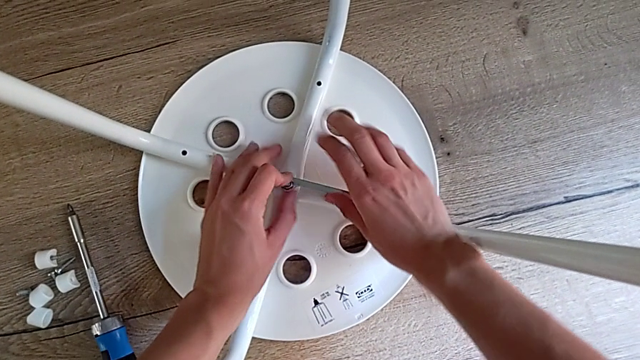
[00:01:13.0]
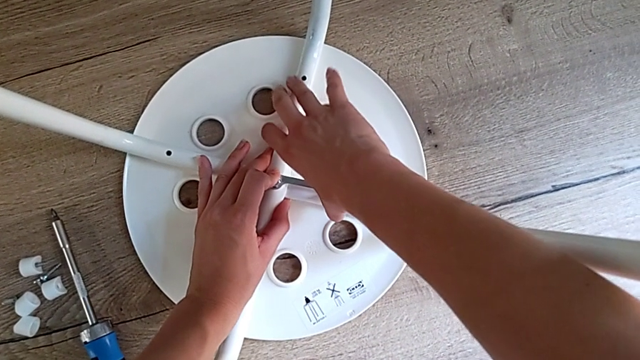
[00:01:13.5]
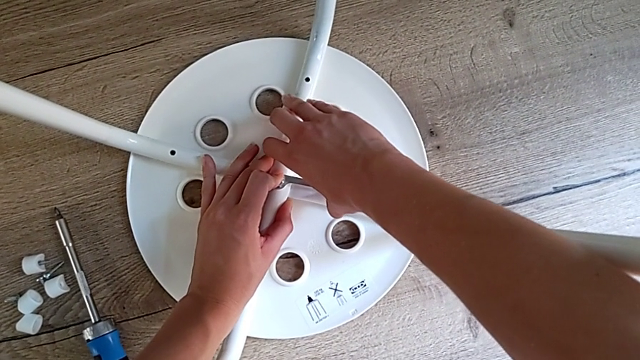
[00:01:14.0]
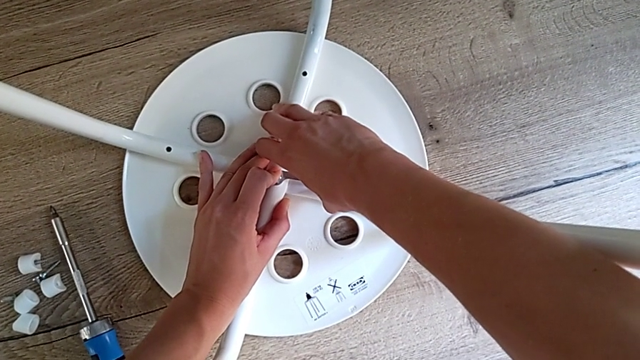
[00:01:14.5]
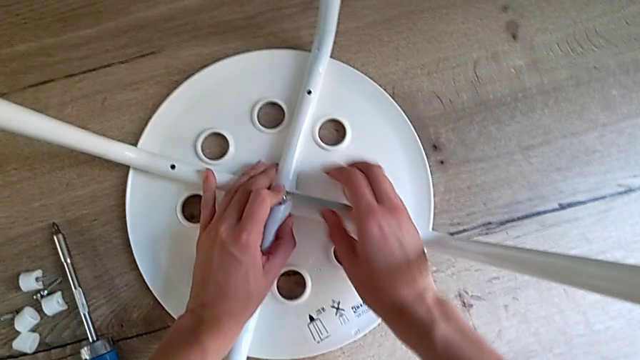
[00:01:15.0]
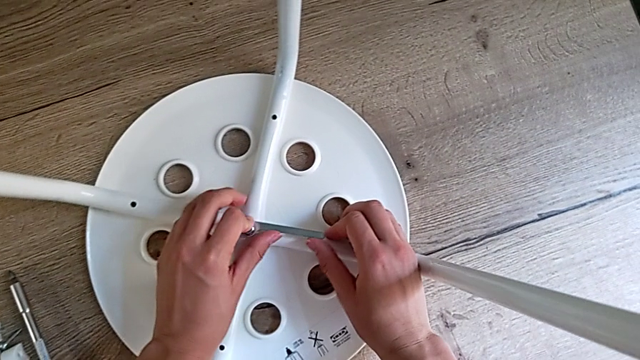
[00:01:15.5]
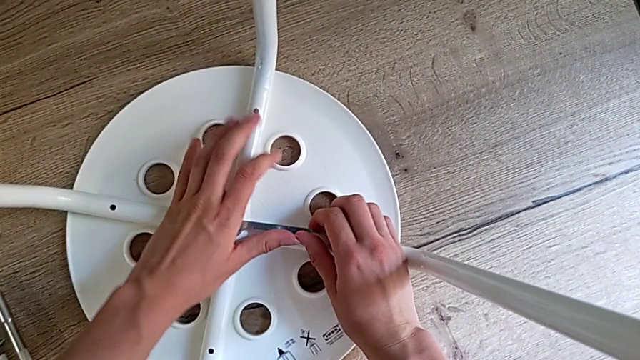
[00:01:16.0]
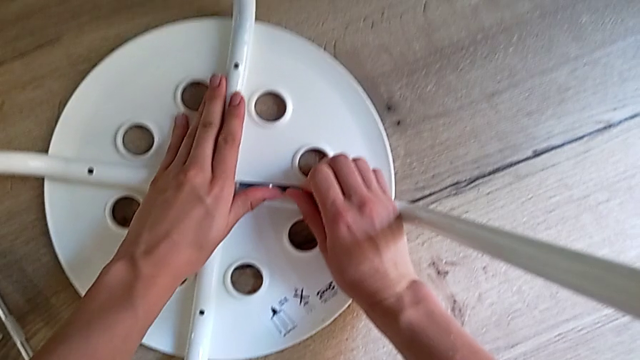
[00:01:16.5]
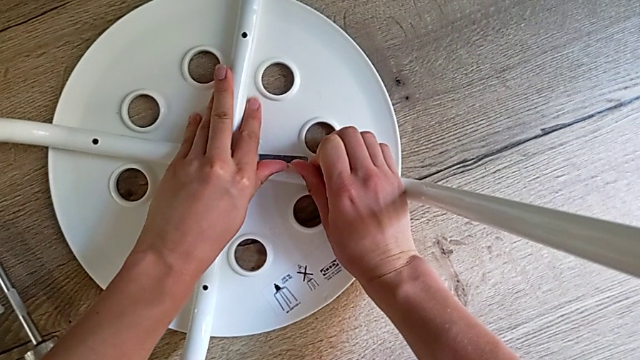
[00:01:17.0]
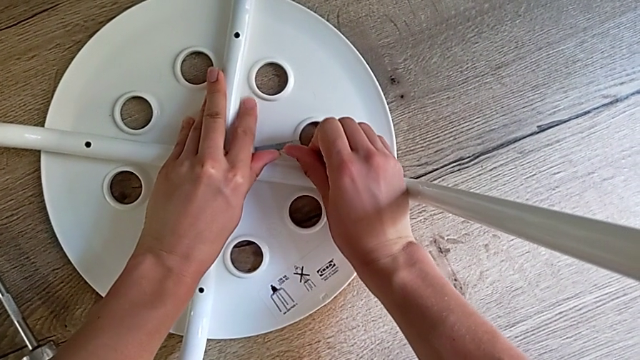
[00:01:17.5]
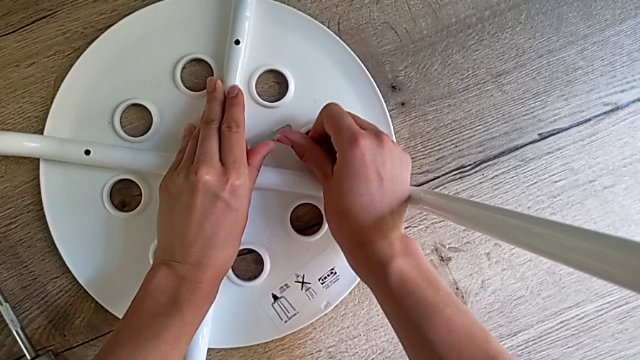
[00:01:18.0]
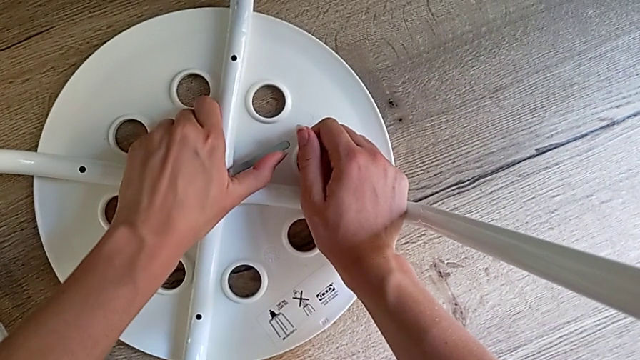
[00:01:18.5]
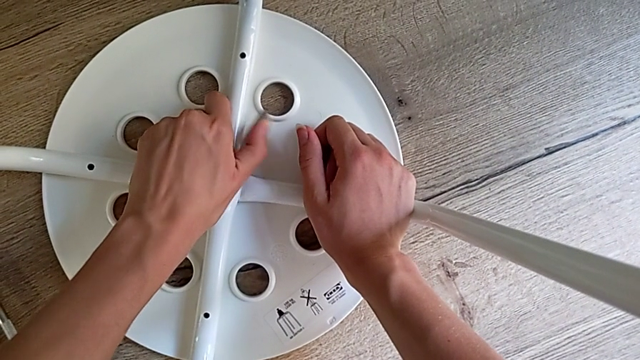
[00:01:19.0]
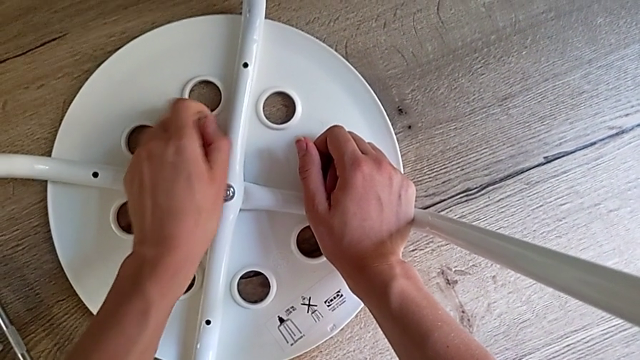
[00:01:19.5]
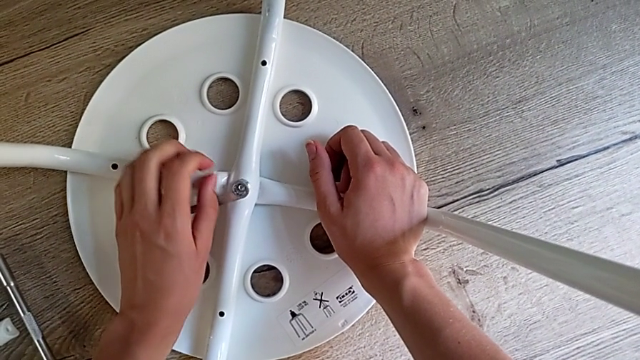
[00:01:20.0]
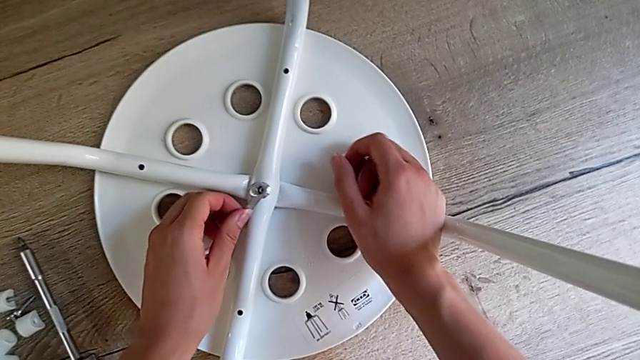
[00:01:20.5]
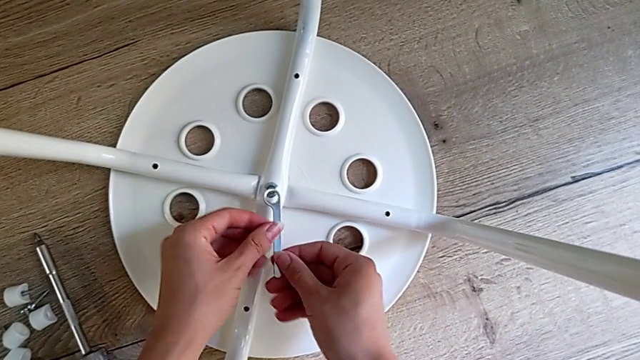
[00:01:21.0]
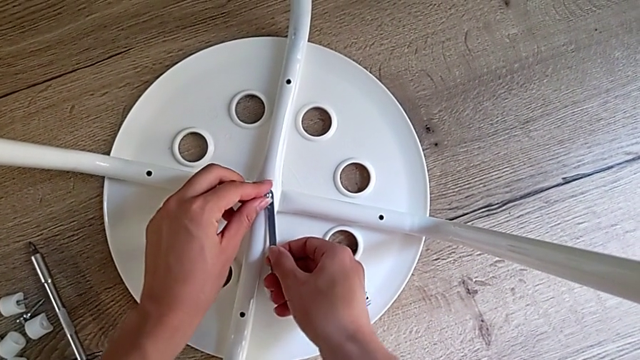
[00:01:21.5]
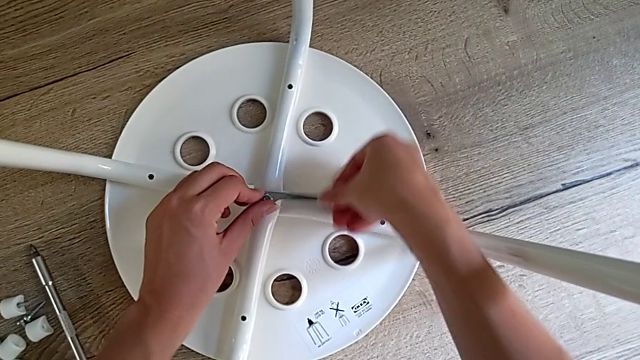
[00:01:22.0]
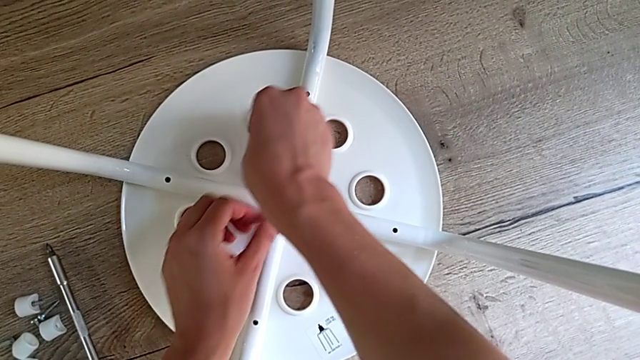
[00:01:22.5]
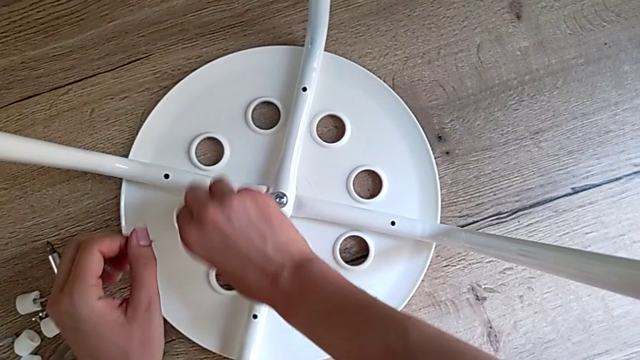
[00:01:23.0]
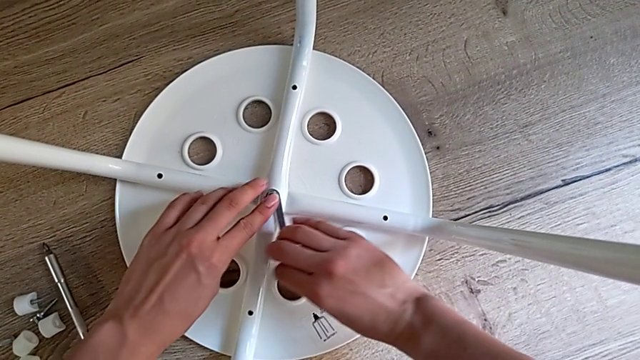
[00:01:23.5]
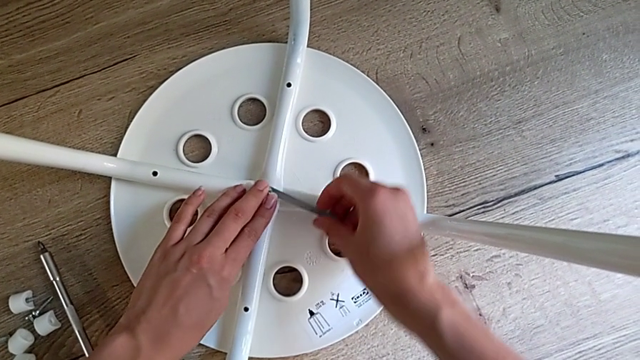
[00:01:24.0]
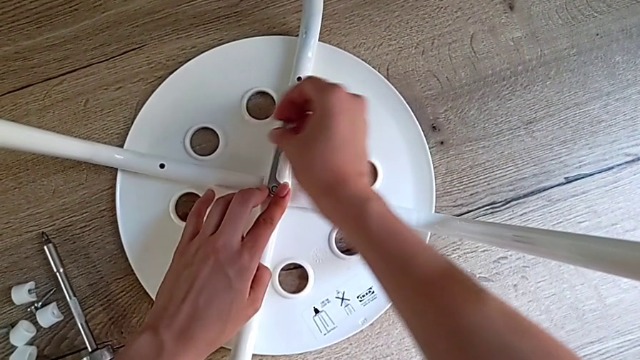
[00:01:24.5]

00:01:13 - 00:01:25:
The camera wearer is disassembling the legs. They unscrew the middle hex nut.

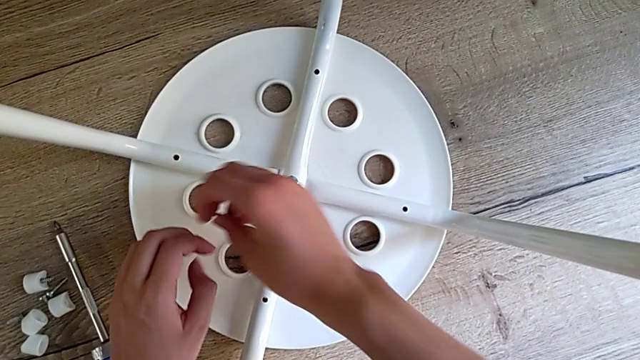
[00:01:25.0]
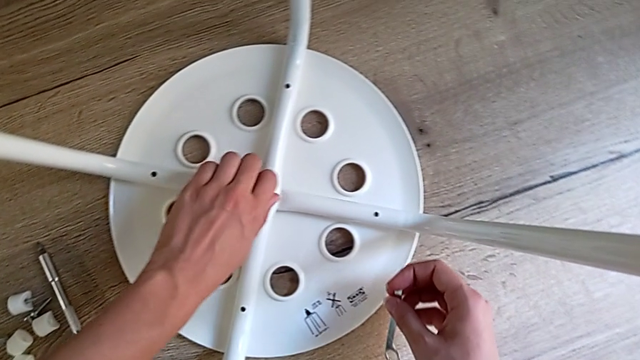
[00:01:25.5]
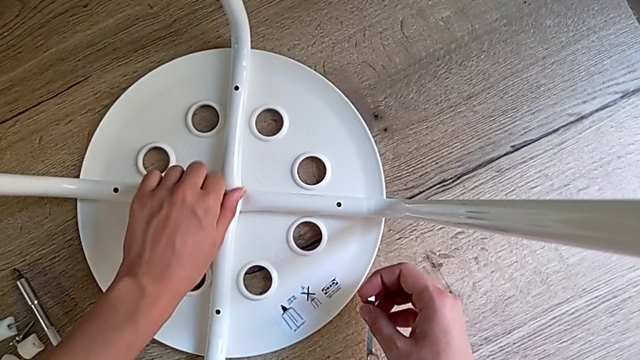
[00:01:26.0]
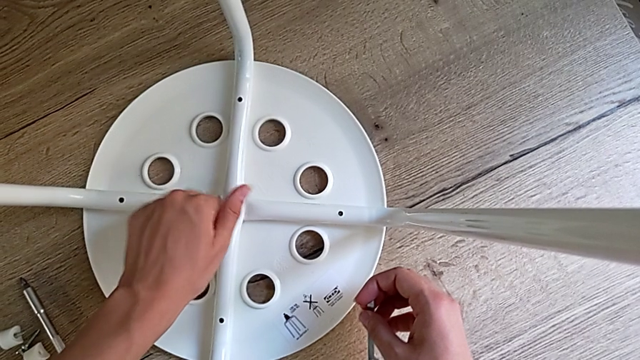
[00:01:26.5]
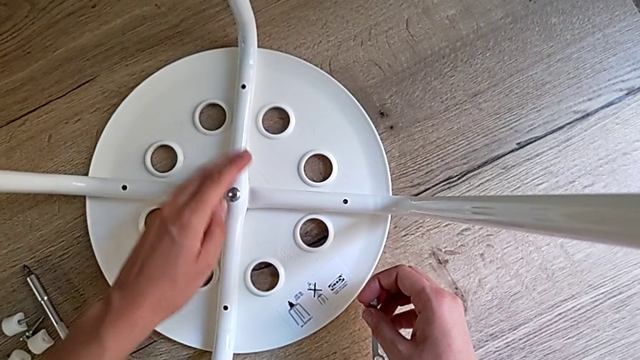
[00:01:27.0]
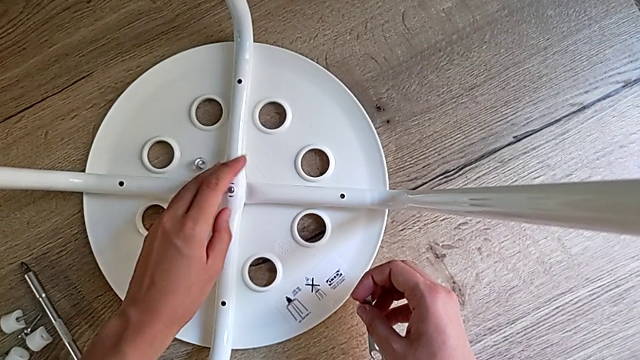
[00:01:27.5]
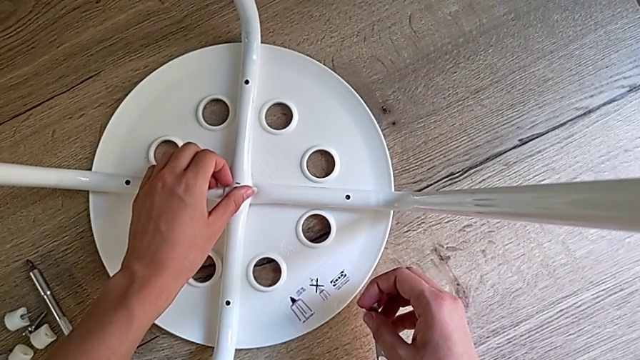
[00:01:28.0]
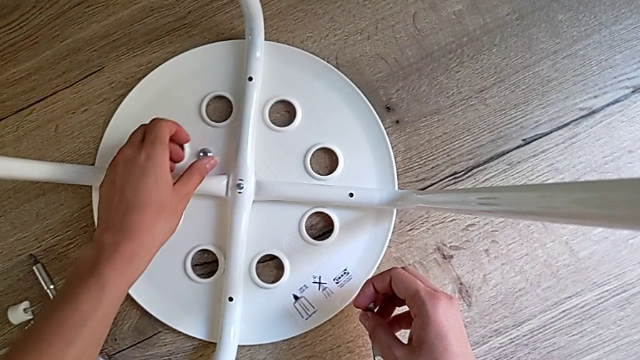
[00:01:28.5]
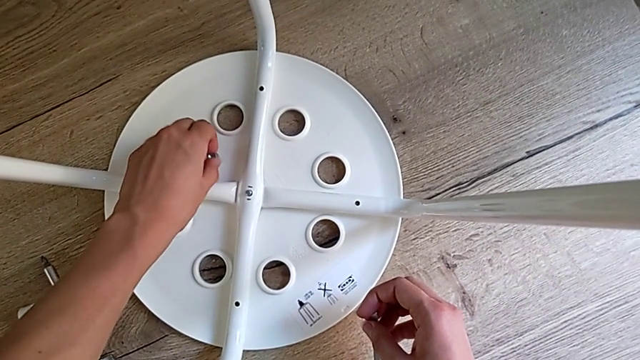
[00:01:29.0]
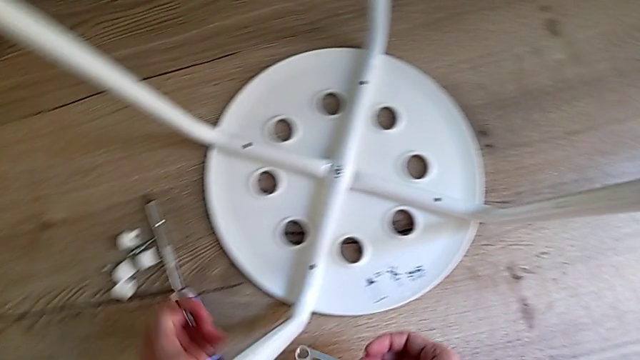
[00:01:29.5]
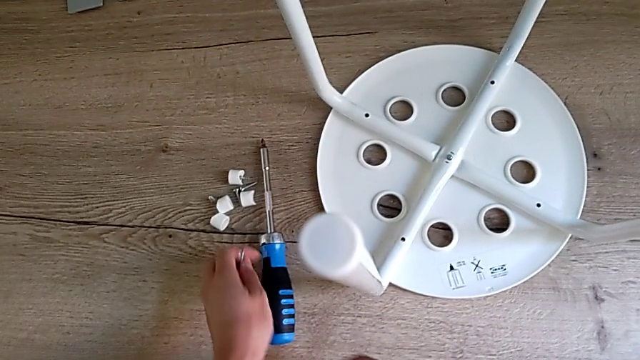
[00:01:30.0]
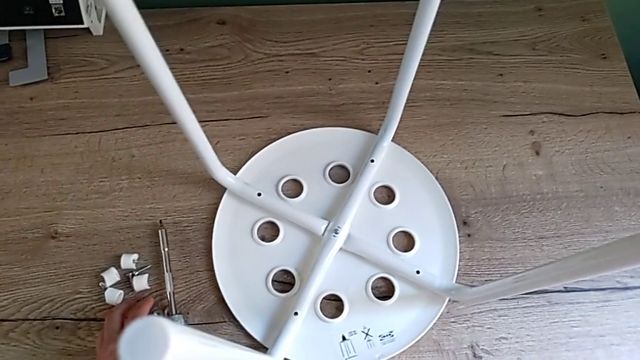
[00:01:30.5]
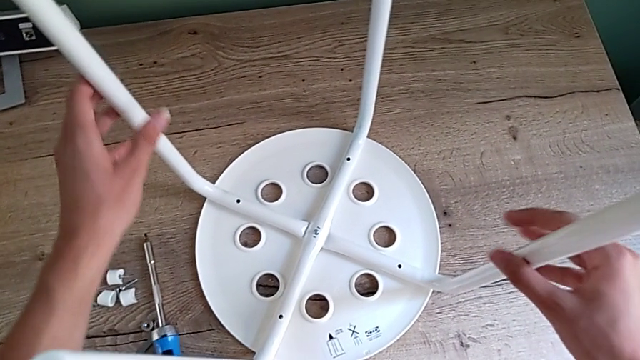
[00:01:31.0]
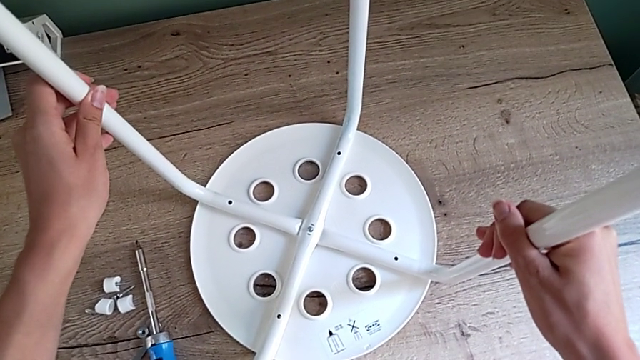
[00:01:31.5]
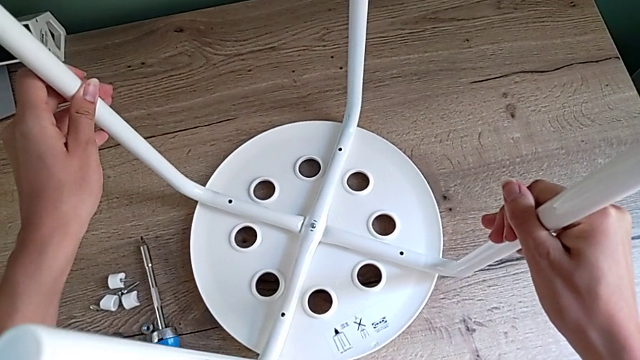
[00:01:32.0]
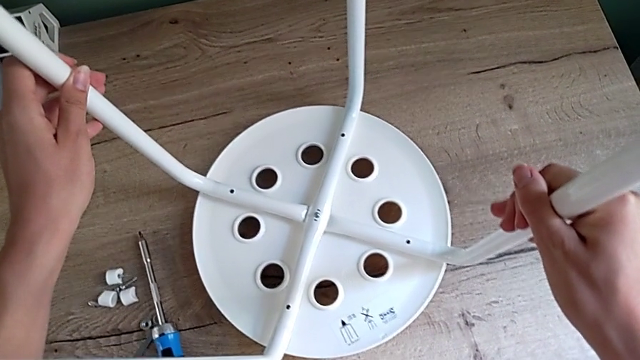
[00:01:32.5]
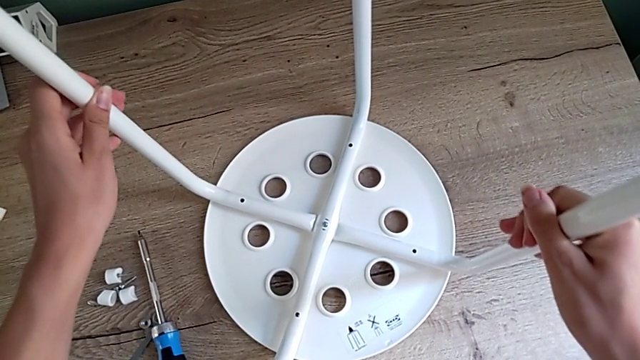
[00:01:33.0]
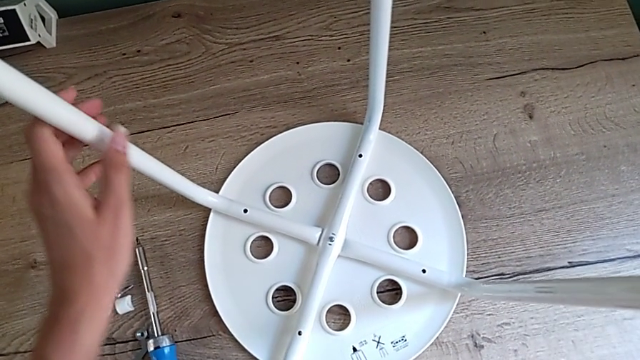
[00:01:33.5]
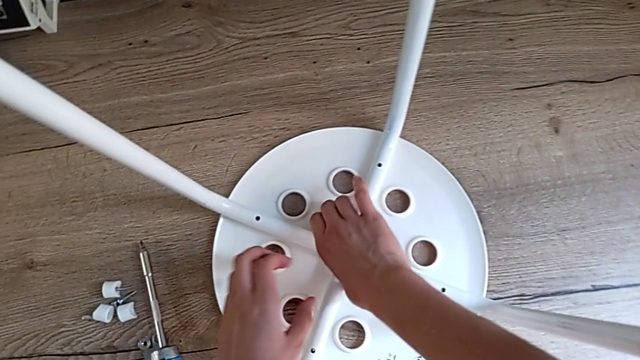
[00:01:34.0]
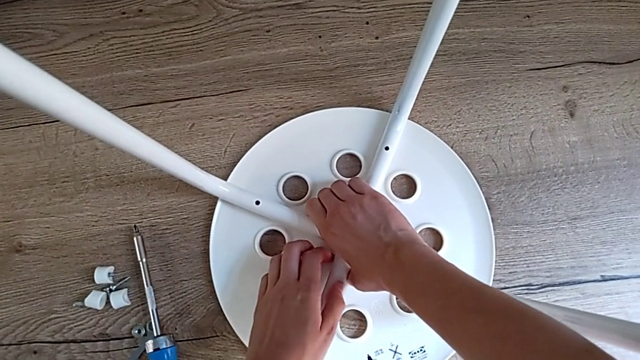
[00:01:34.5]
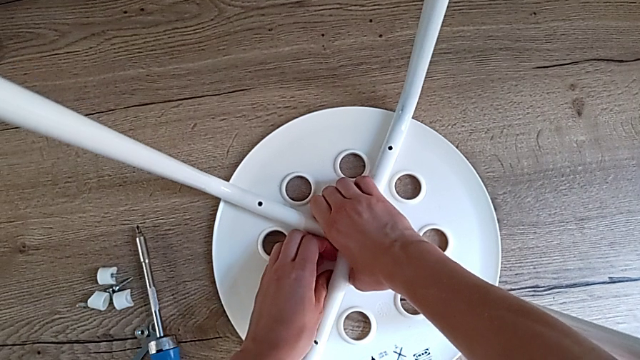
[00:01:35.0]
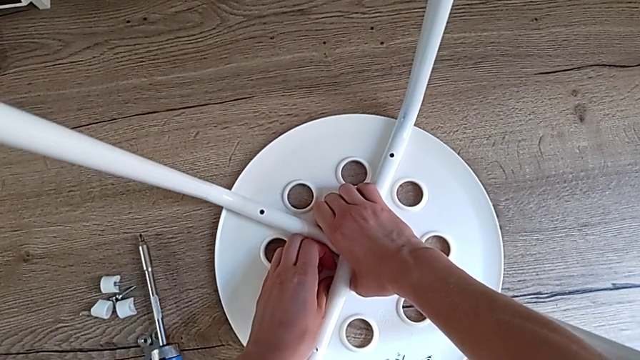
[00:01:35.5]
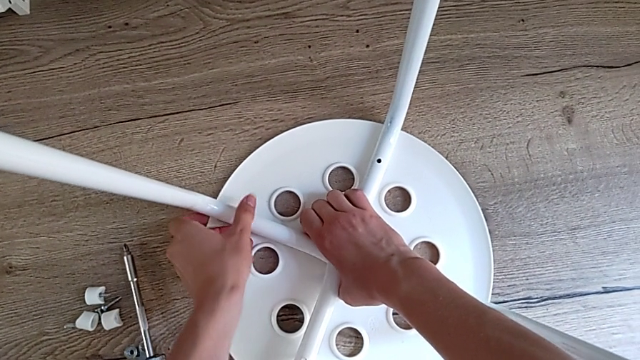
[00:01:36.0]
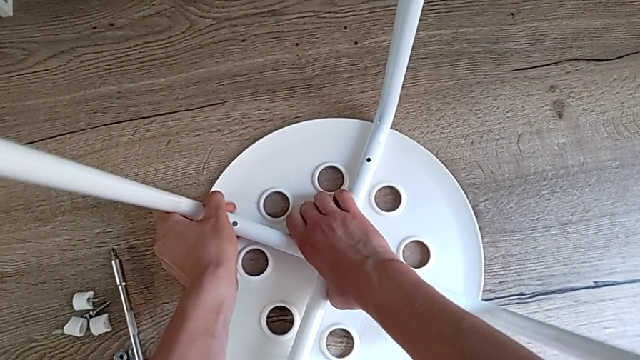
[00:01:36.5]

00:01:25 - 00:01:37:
The camera wearer is disassembling the legs. They unscrew the middle hex nut, grab it and place it. They grab the leg, lift it and place it. They begin to pull the second leg.
